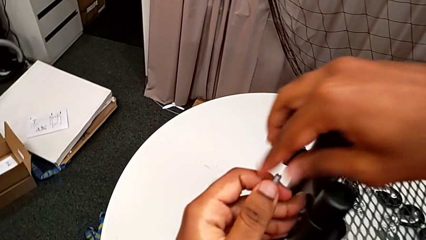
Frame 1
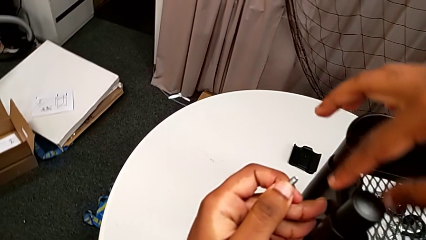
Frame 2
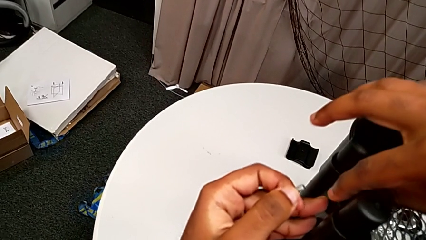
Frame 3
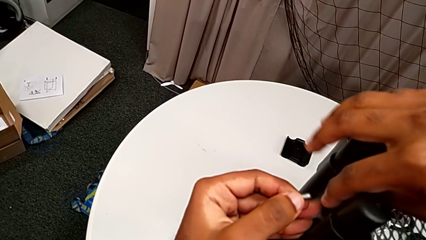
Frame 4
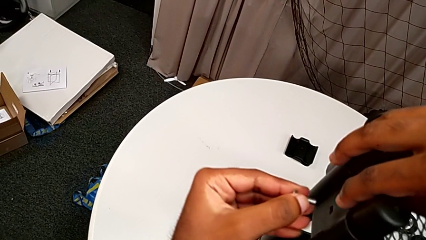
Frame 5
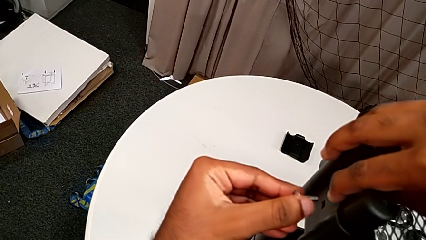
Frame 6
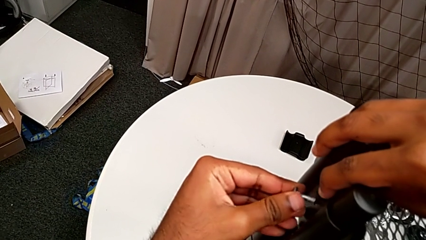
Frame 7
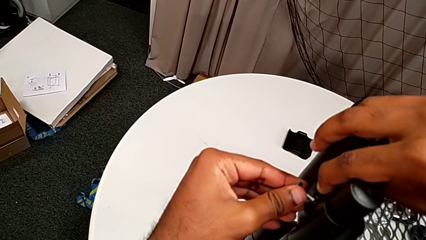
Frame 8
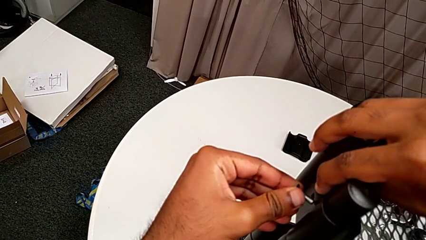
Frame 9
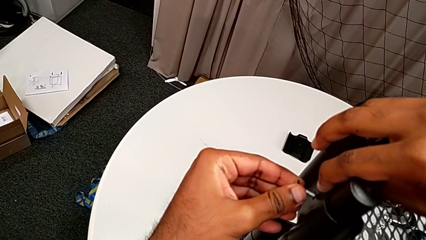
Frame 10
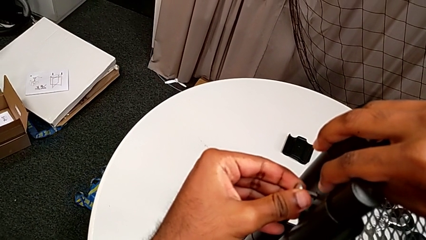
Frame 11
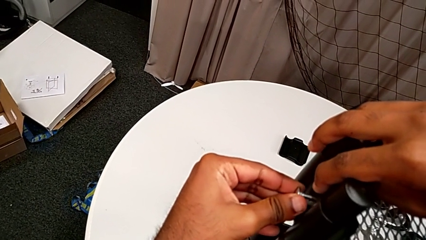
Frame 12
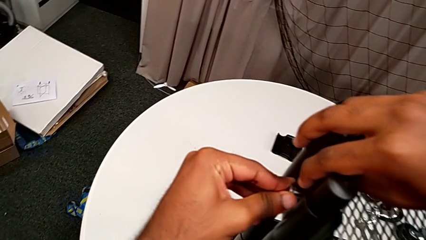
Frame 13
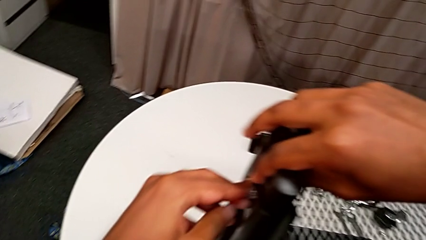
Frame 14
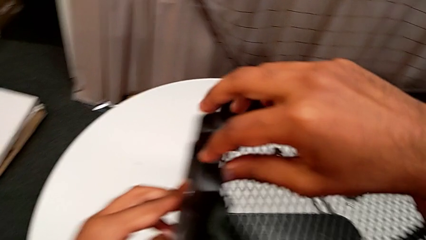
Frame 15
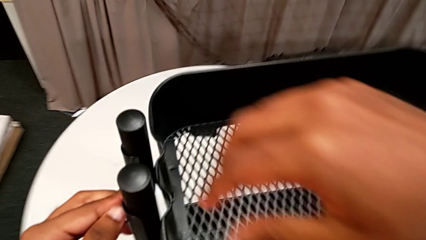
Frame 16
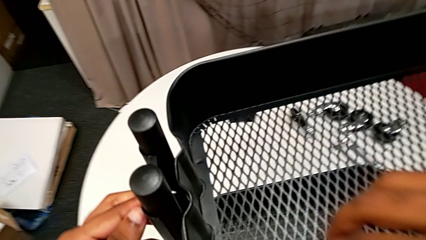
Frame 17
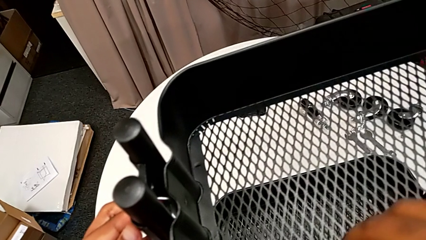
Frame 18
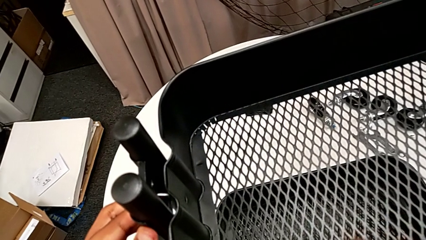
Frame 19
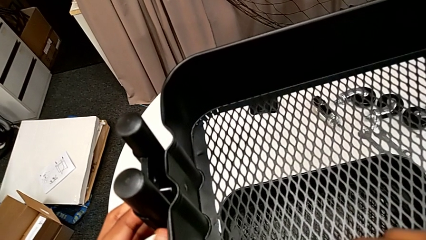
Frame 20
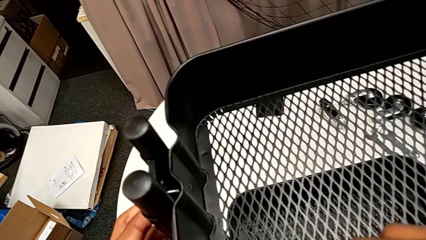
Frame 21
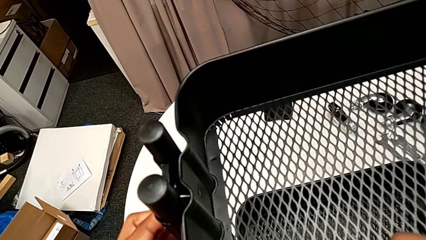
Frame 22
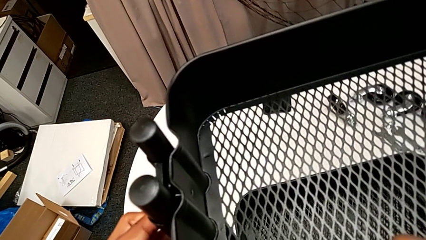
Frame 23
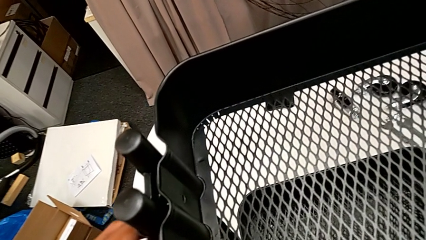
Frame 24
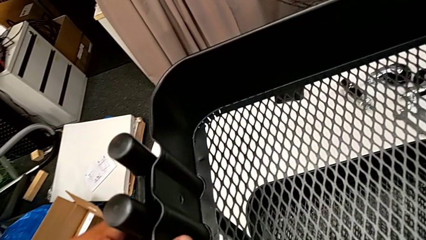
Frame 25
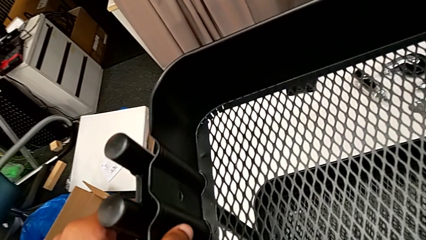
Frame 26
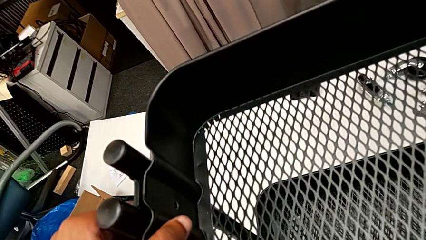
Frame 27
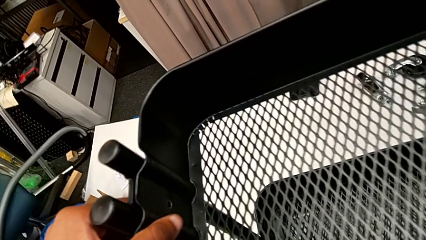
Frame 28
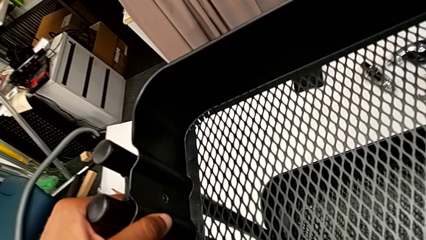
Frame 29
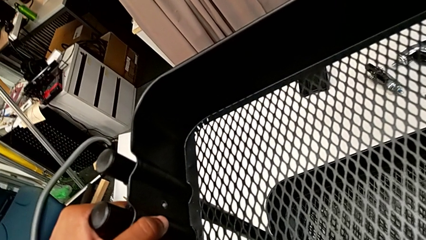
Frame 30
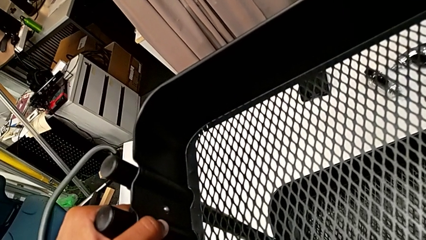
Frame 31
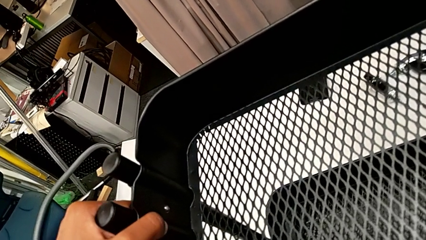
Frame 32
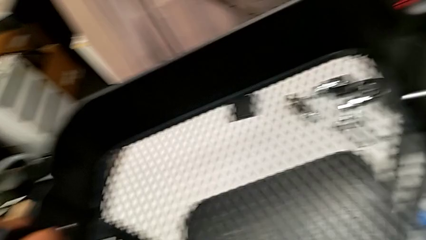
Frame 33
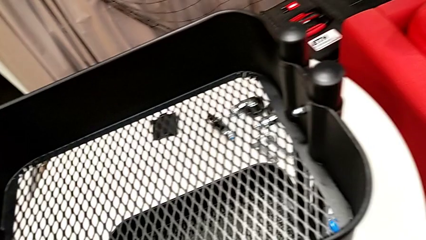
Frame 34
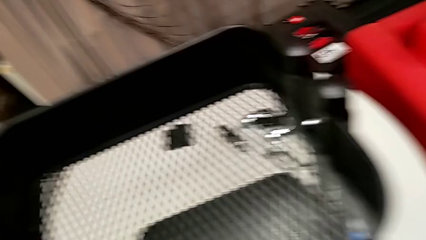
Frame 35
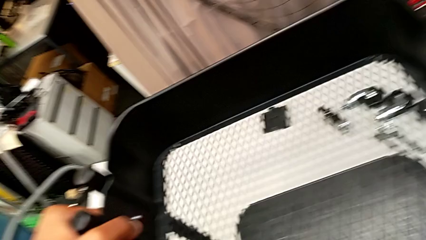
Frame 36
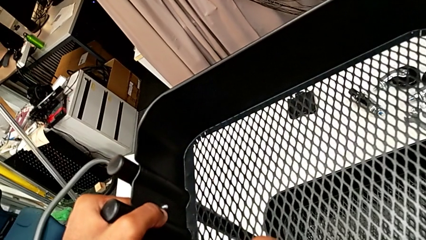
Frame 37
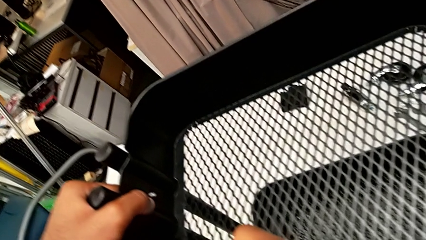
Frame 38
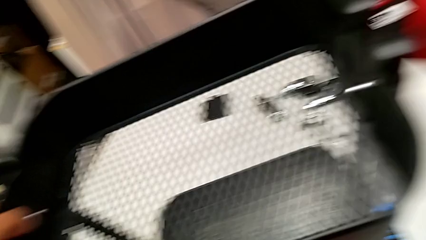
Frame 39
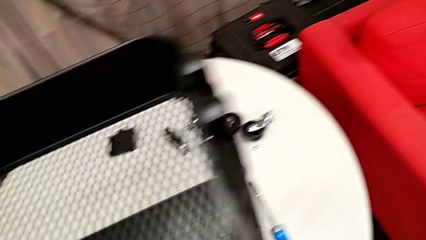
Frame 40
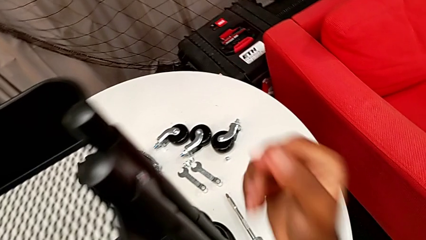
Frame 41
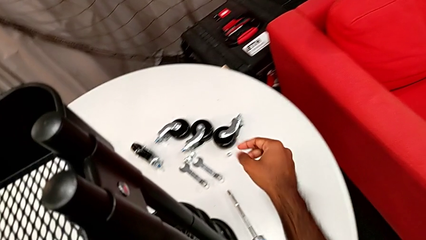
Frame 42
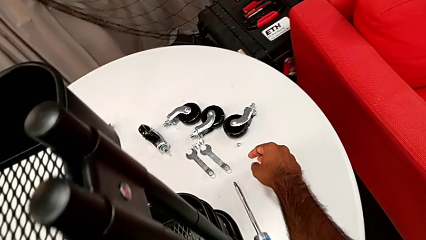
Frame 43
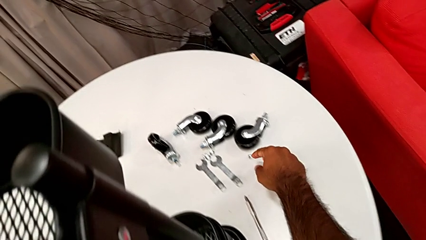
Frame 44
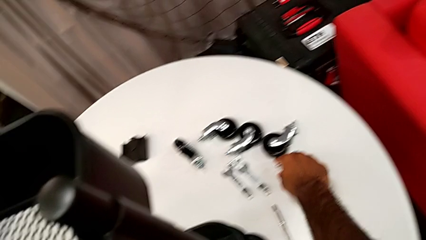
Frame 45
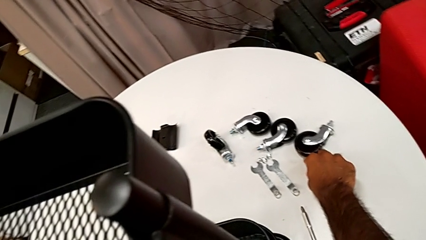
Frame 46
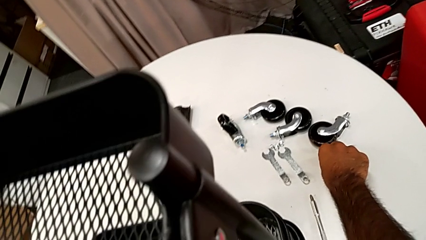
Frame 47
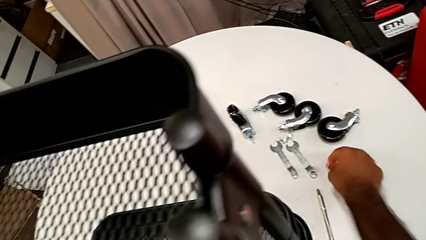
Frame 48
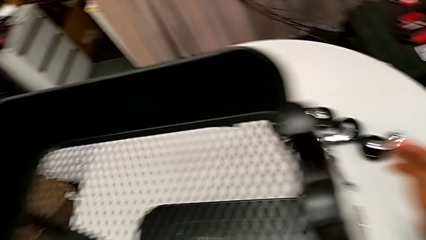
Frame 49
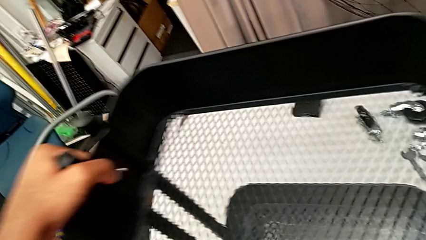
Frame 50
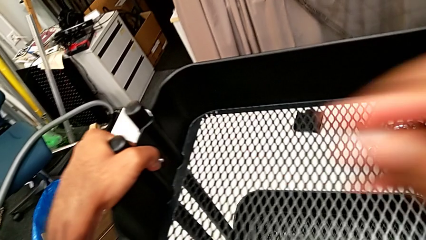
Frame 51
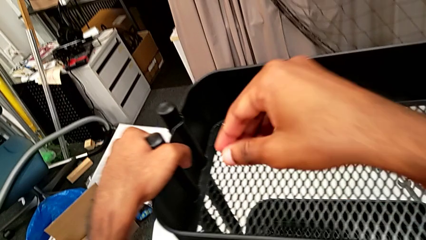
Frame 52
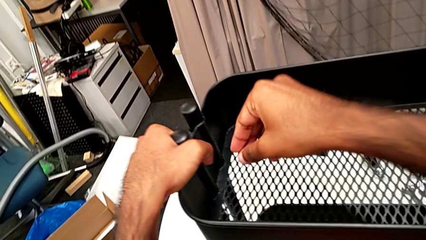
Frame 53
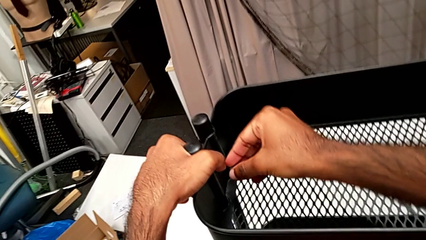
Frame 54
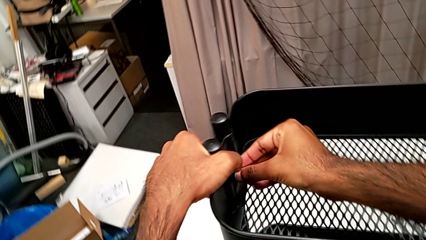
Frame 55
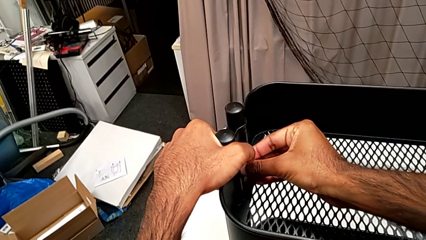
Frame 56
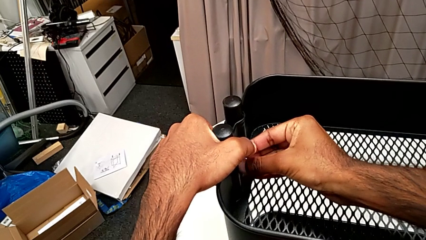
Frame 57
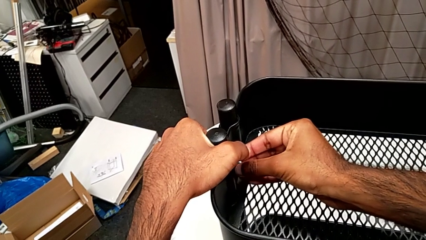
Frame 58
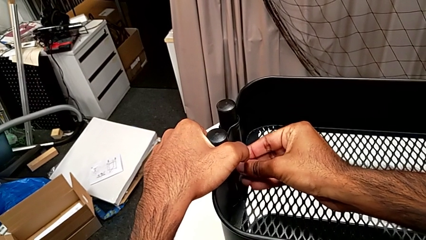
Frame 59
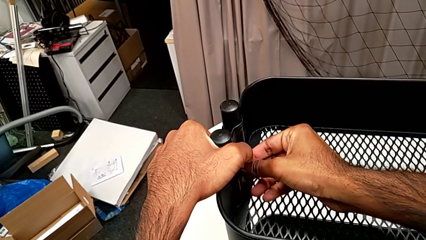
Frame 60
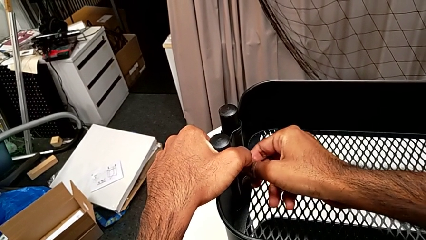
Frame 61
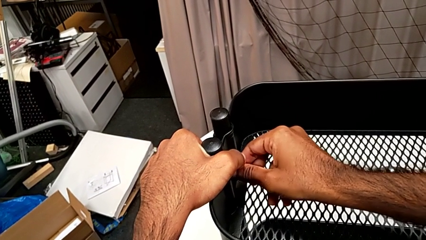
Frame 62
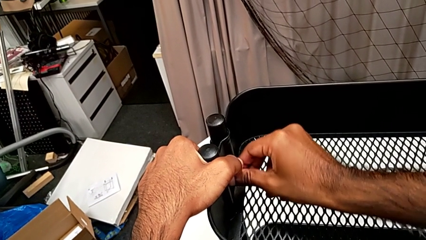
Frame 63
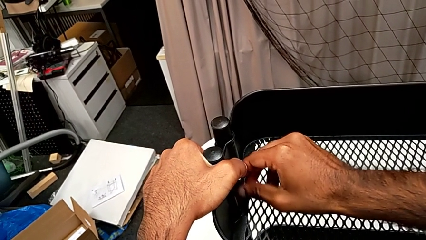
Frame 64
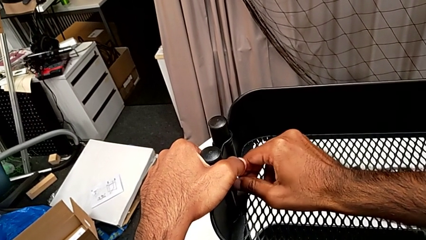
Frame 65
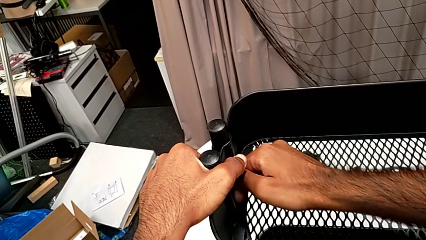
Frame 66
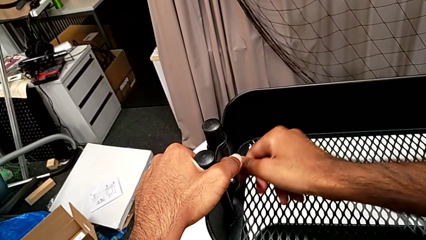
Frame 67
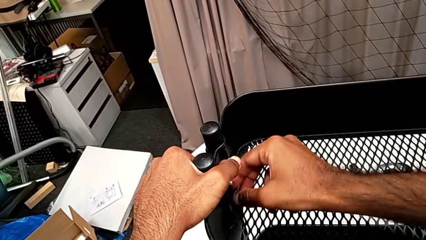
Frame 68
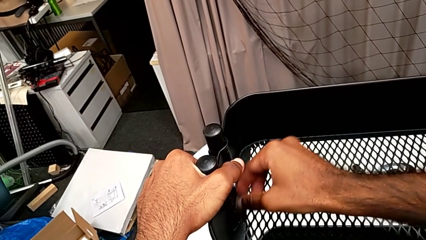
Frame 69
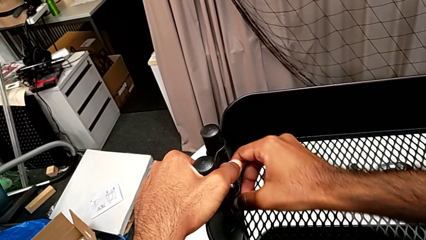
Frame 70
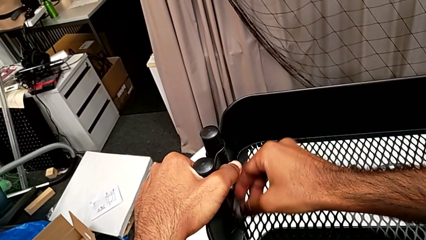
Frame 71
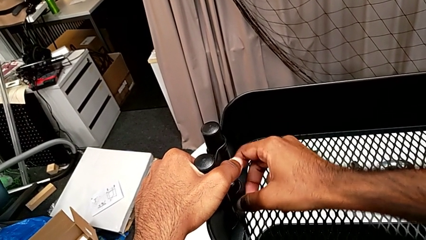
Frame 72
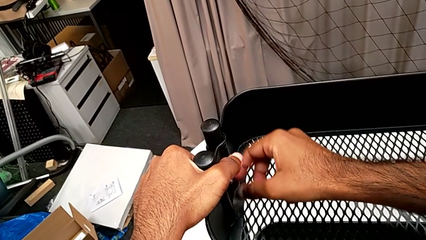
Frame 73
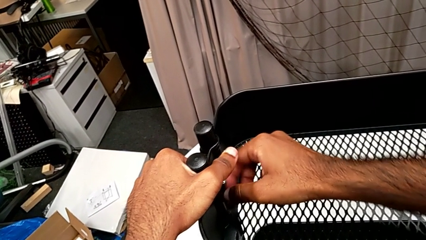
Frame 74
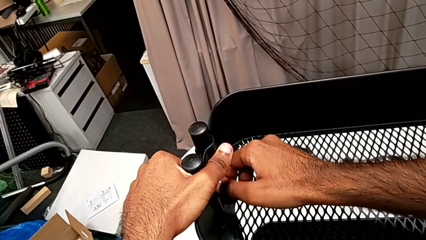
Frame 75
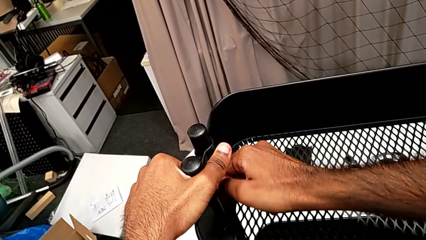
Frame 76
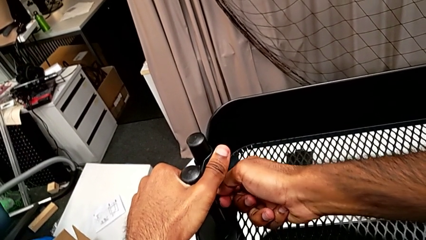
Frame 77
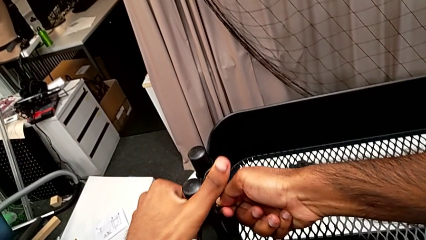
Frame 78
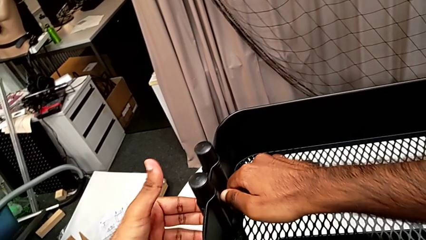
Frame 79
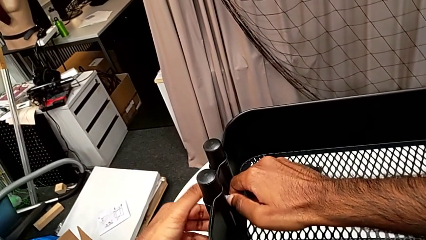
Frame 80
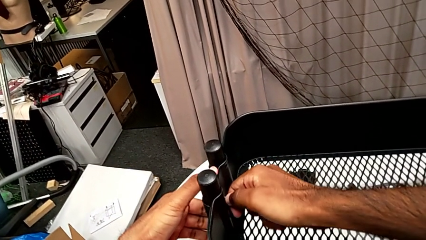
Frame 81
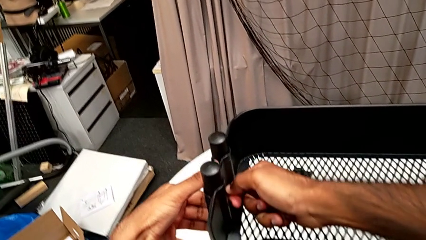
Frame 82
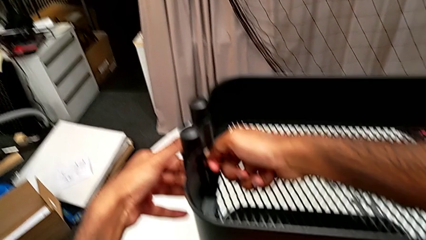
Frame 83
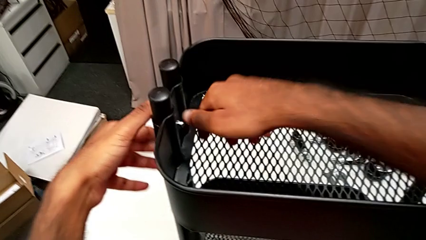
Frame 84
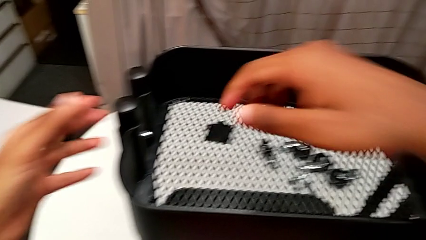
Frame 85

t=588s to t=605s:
The camera wearer is assembling the brackets to the top tray. They insert the second bolt, grab the top grid tray, align it, grab the second hexagon cap nut, insert it and screw it.
